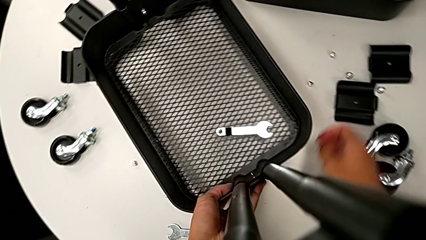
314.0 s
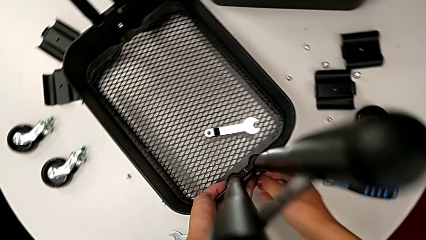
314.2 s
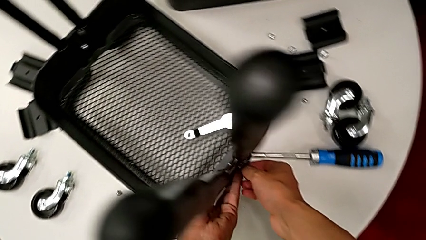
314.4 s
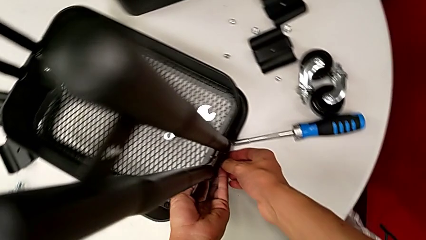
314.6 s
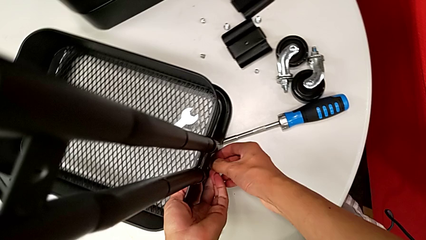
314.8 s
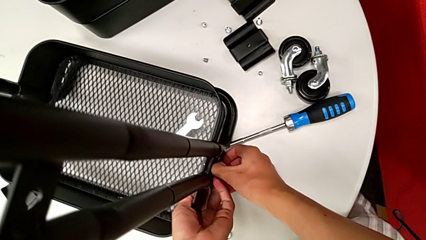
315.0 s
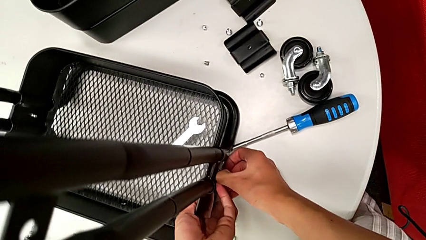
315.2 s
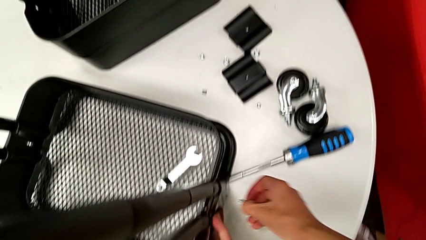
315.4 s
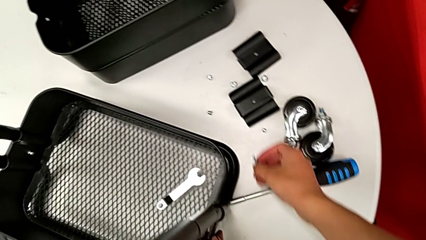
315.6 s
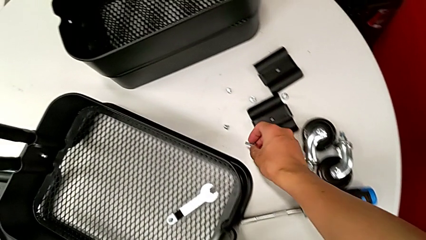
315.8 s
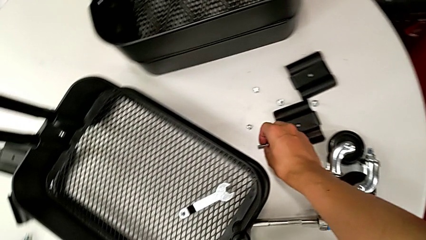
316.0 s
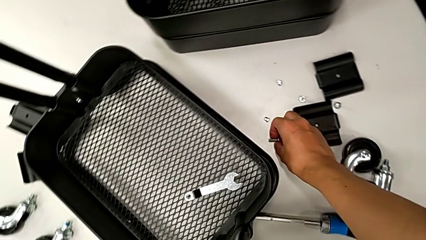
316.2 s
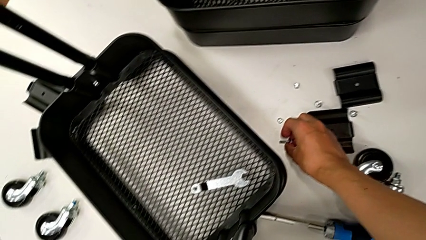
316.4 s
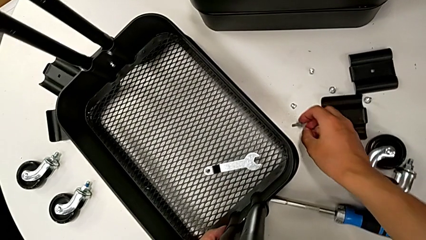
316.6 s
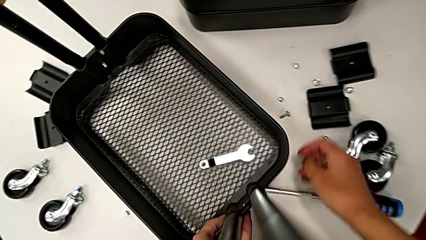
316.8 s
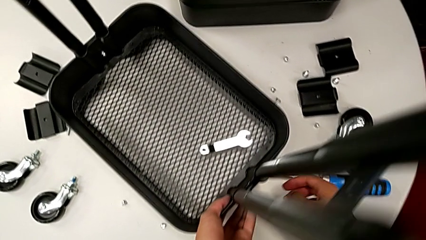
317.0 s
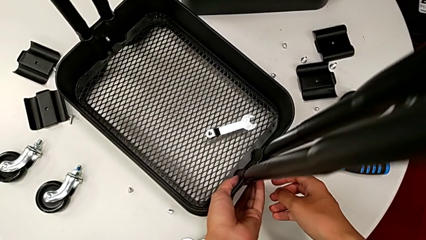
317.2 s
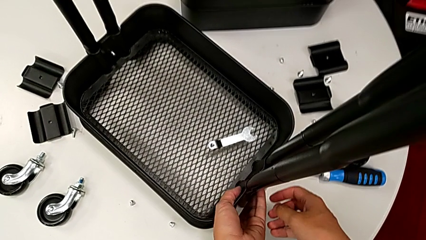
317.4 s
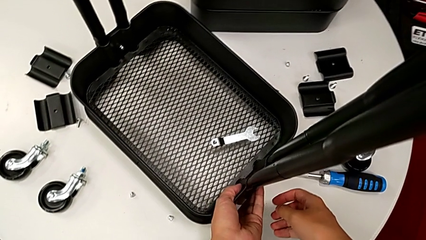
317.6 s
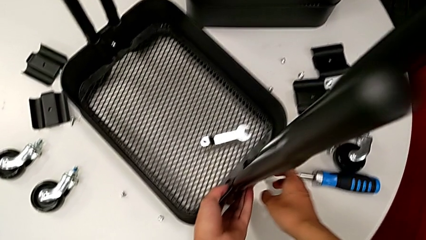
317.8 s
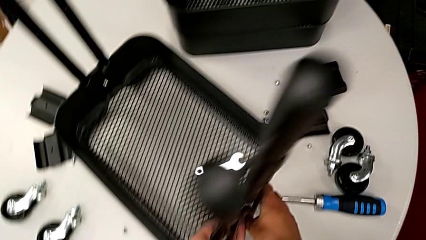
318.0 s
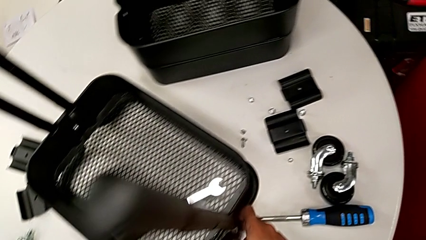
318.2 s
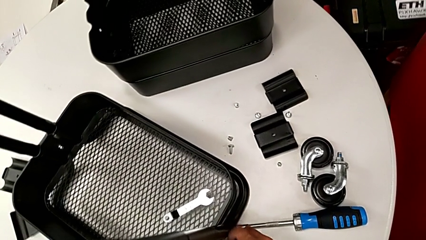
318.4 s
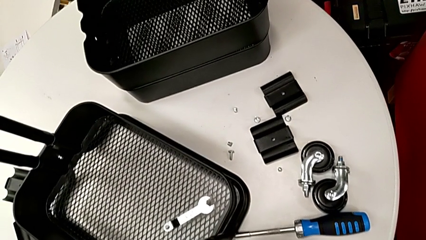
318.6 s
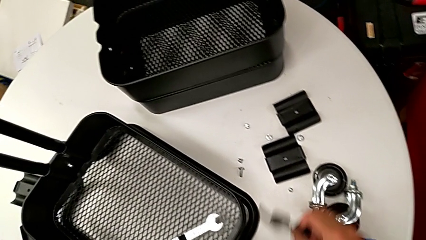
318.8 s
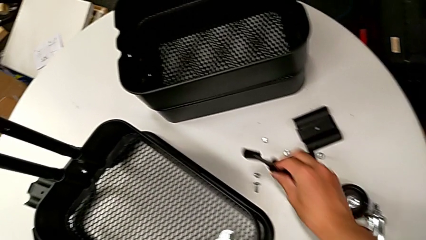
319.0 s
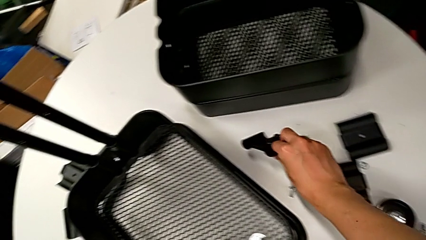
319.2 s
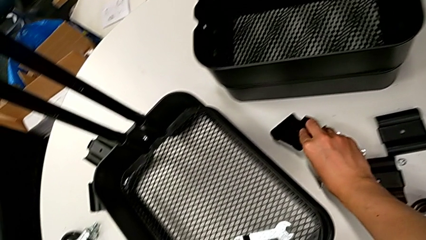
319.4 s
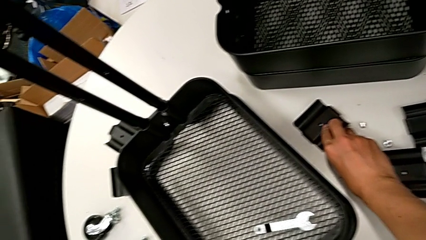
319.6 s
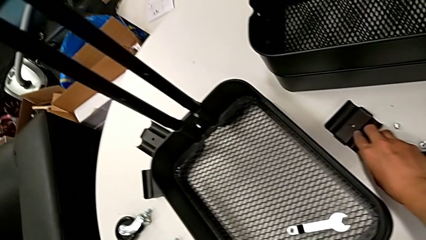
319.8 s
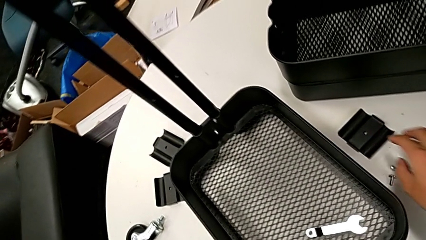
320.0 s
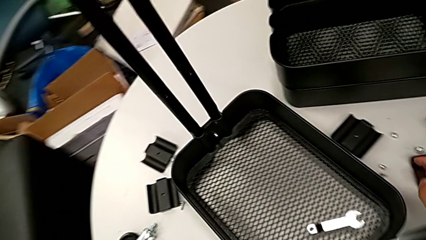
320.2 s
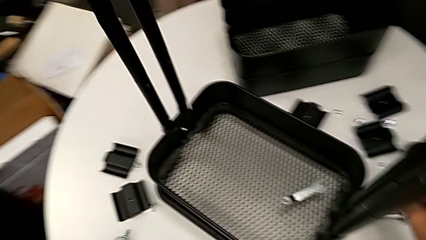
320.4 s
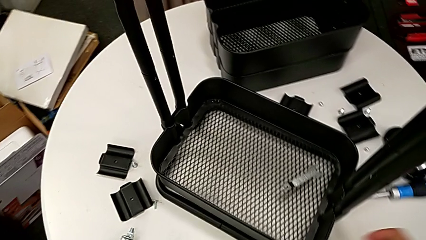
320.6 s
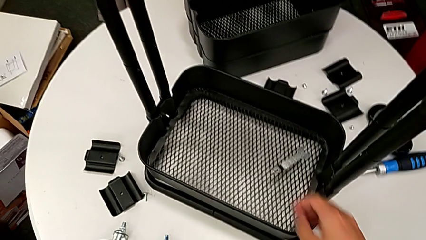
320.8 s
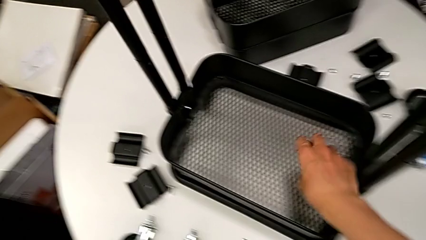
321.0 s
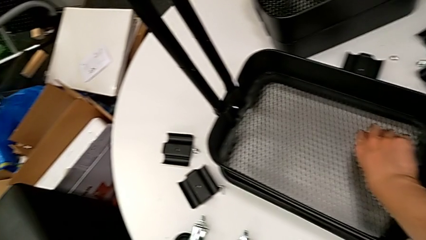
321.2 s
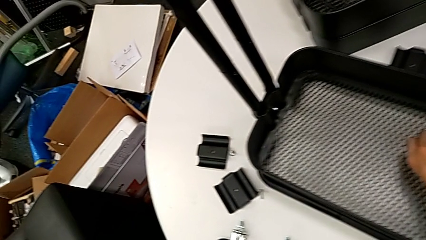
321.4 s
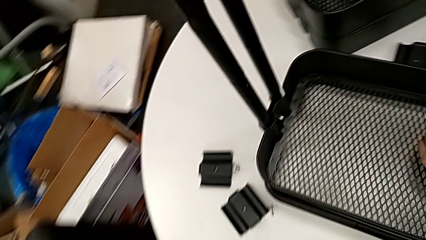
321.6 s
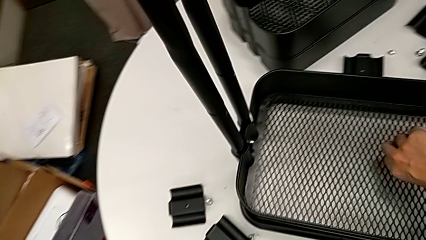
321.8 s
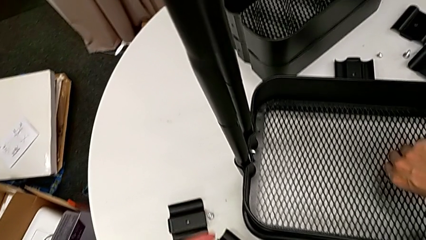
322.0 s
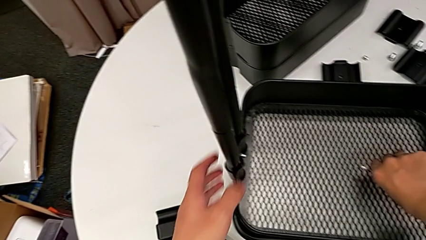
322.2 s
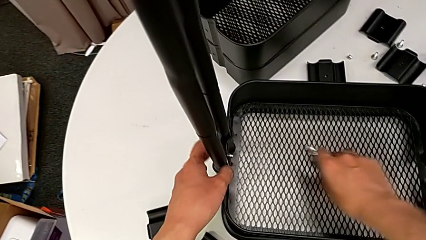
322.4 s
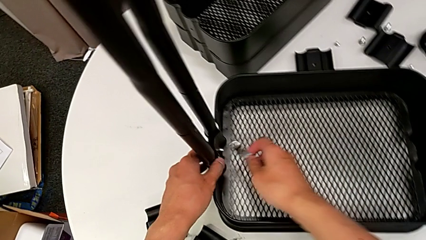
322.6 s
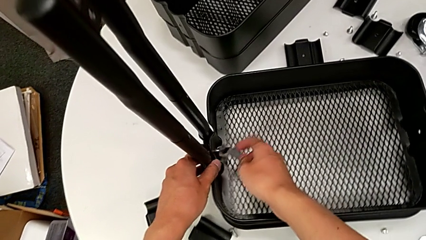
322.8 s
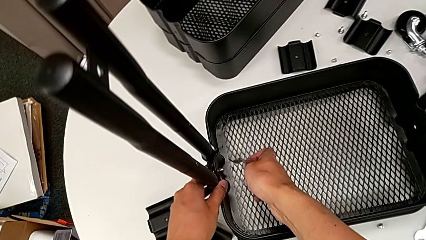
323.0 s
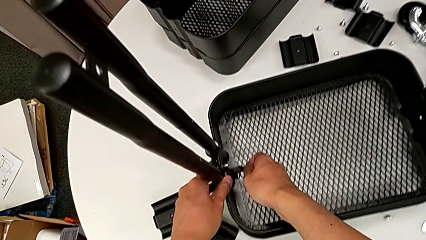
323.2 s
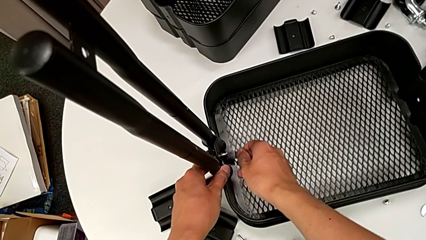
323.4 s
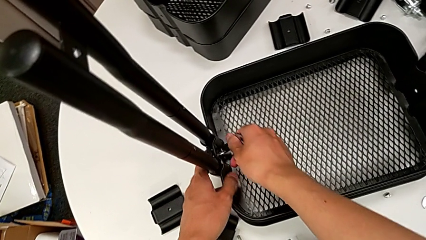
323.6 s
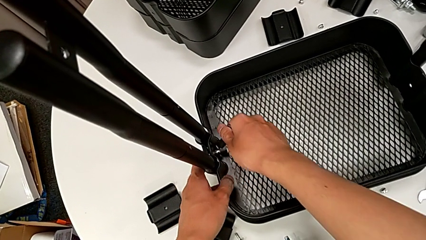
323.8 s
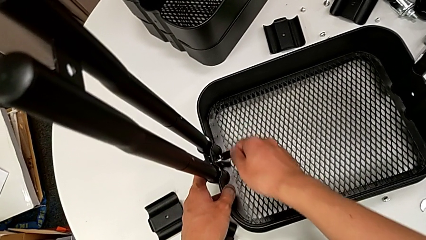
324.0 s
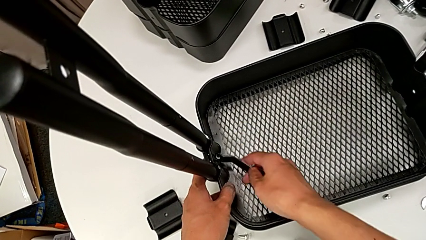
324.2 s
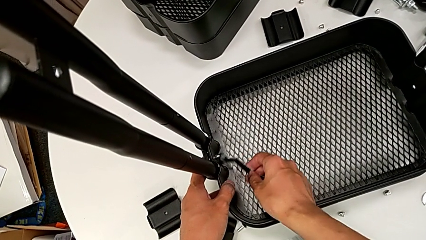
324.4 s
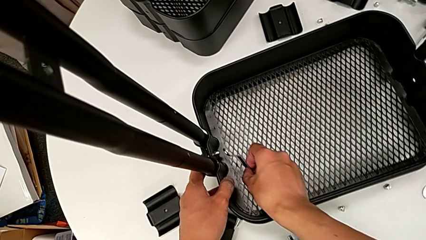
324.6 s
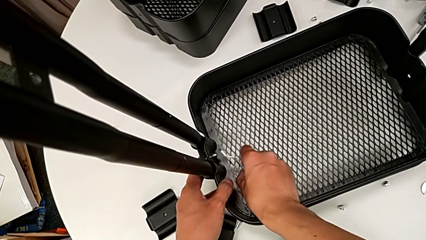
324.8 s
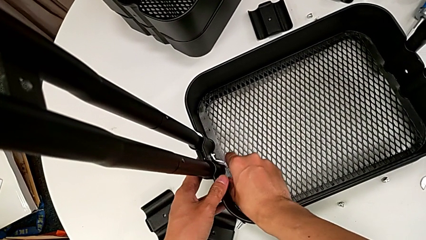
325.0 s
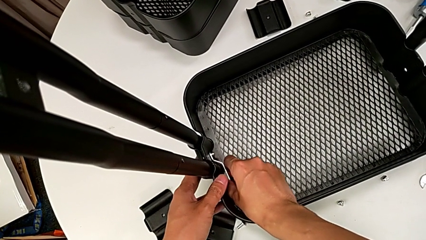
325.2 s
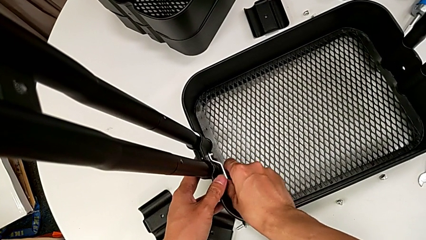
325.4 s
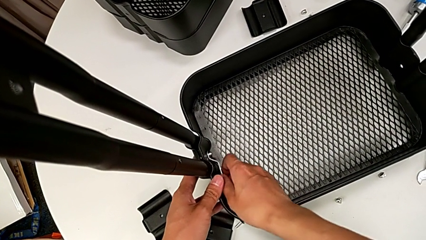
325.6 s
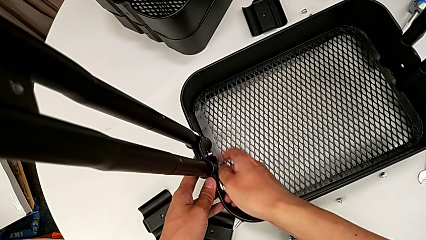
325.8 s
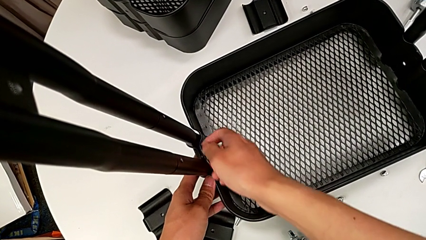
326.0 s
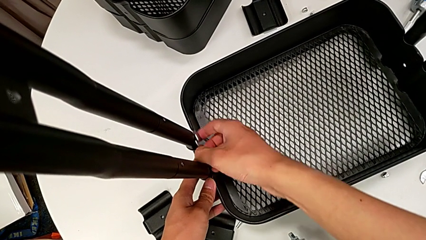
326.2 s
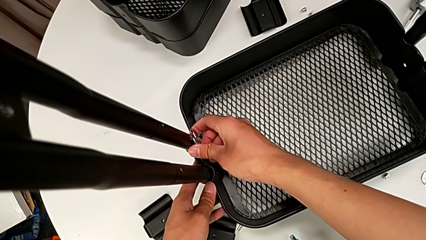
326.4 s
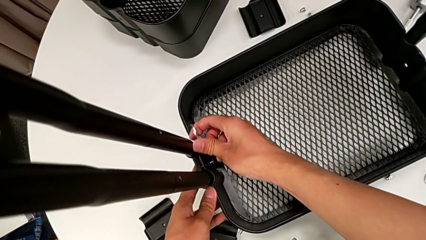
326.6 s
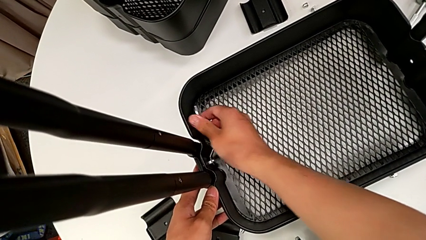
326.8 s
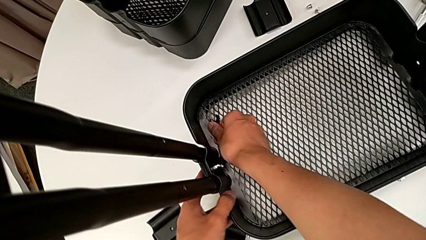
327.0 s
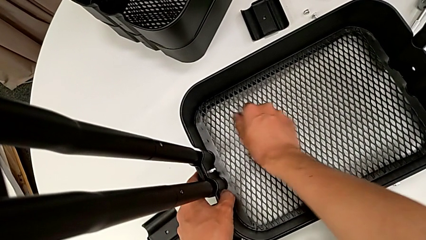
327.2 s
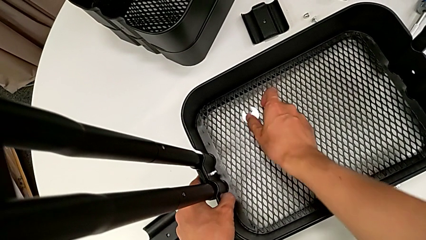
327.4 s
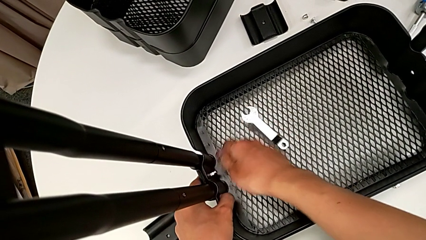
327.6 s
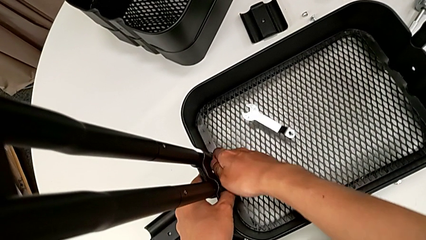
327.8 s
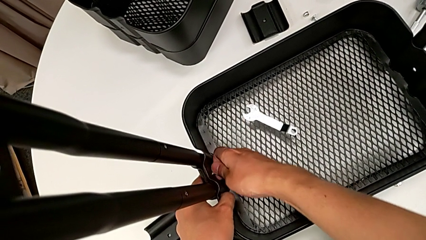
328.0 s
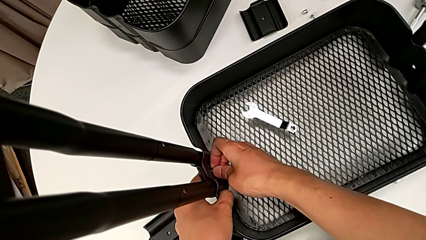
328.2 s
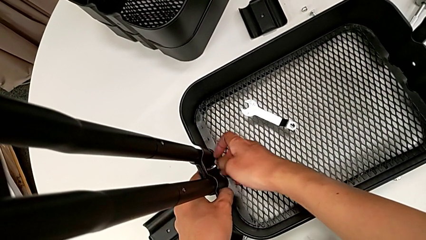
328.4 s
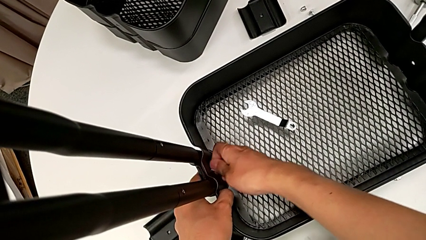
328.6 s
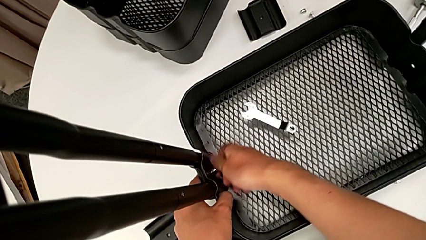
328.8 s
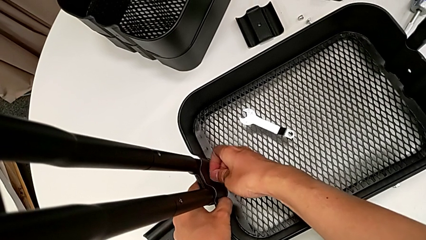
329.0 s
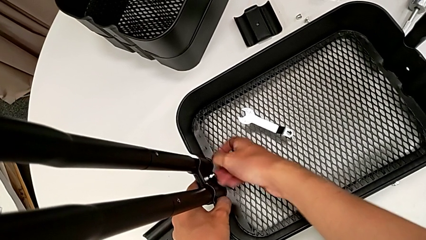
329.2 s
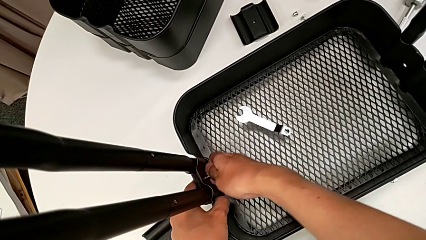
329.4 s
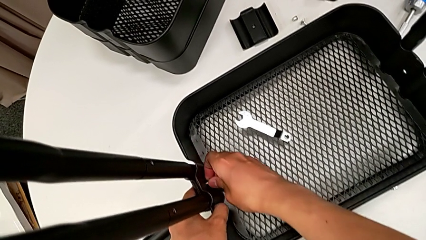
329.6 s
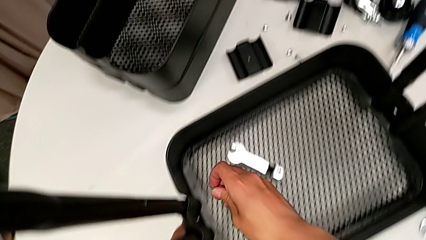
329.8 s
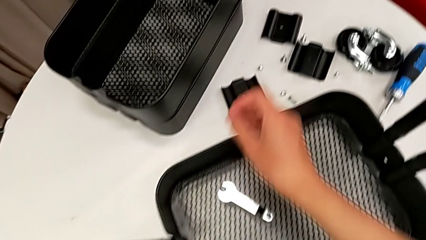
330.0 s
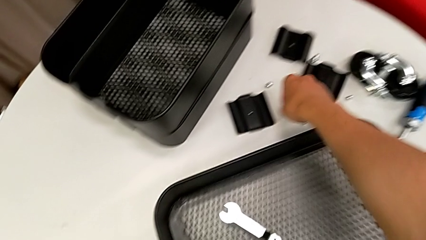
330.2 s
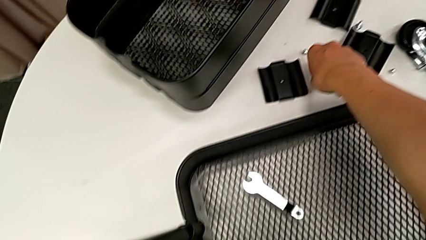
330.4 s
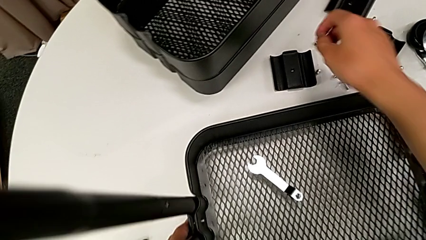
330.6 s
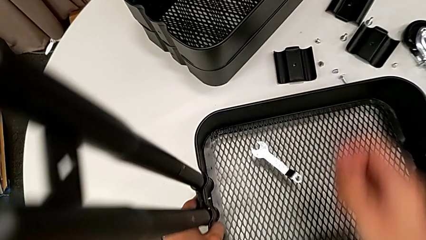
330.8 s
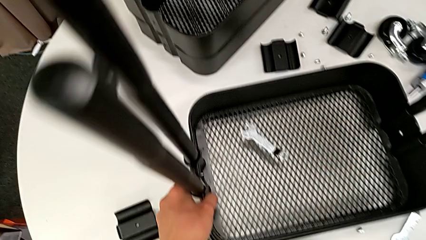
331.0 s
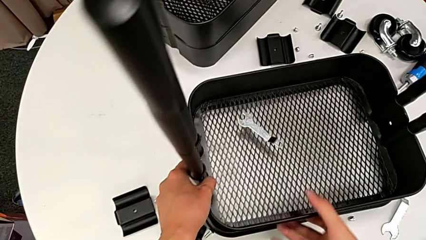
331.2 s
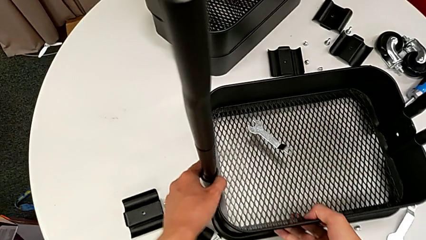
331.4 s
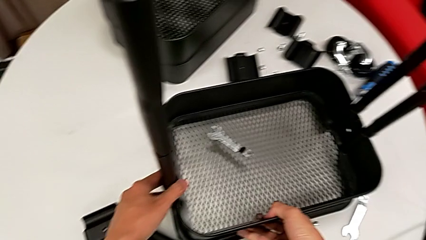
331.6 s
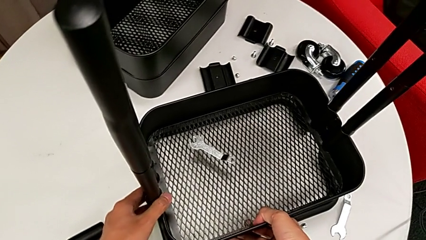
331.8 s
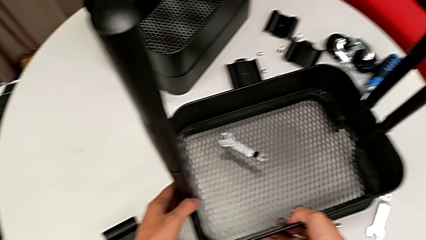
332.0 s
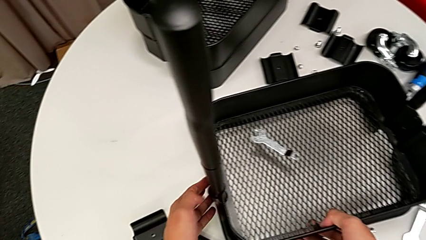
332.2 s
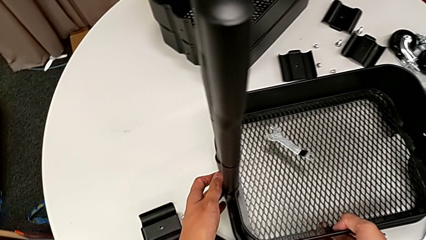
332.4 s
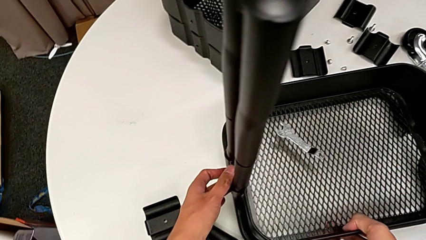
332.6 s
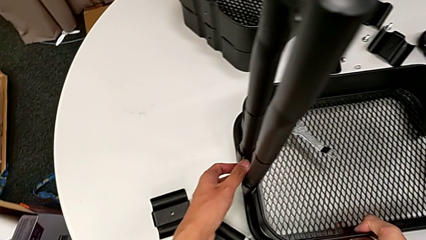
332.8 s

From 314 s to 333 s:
The camera wearer is disassembling the bottom grid tray of the rolling cart. They disassemble the screw, place it, disassemble the bottom bracket, place the bracket, approach the hexagonal wrench, grab it, approach the hexagon cap nut, insert the hexagonal wrench, unscrew the hexagon cap nut, withdraw the hexagonal wrench, place it, unscrew the hexagon cap nut, disassemble it, place it and grab the utility cart.
